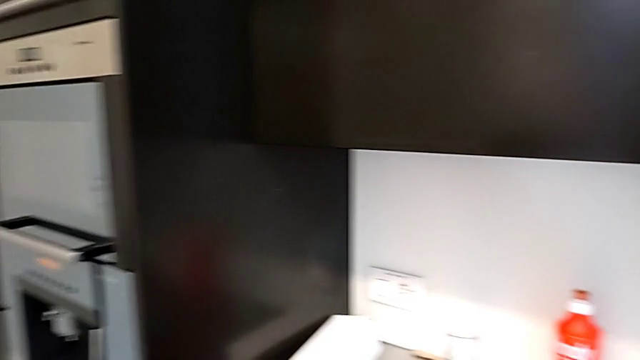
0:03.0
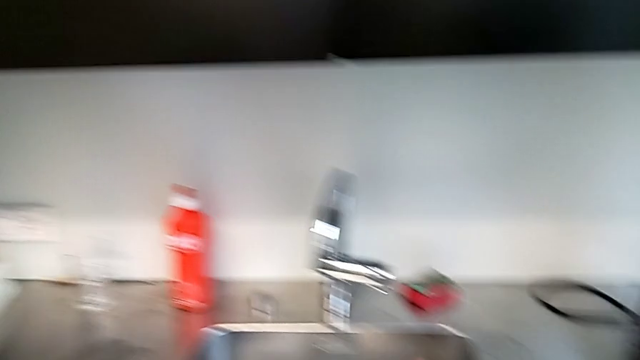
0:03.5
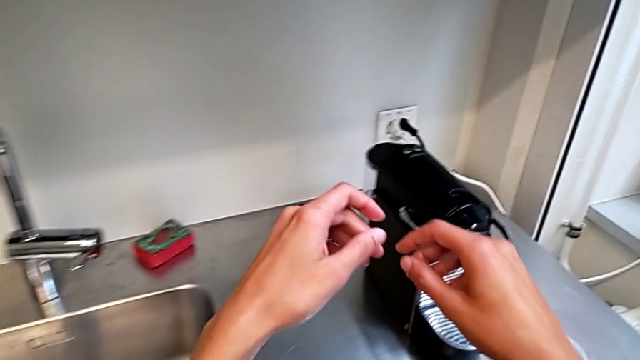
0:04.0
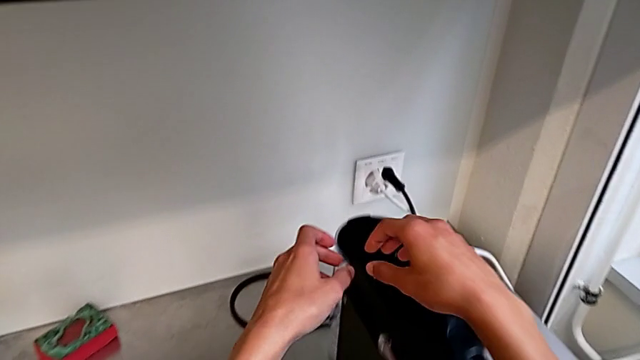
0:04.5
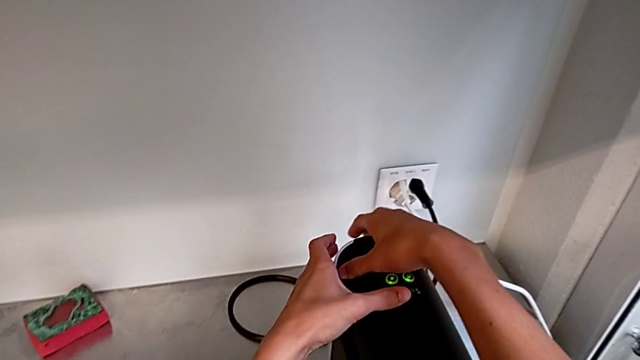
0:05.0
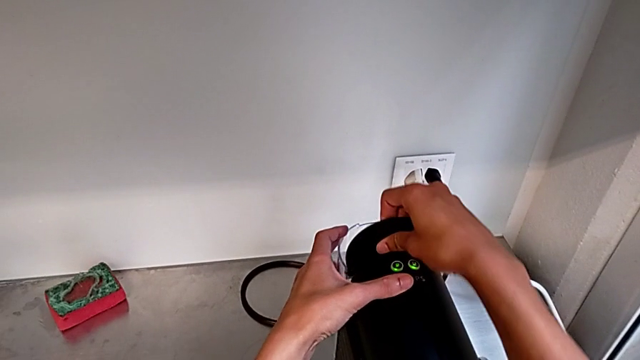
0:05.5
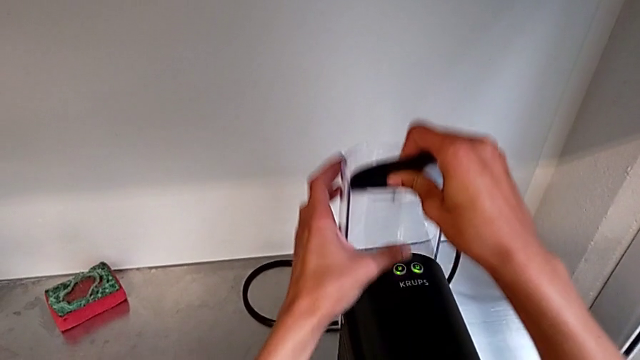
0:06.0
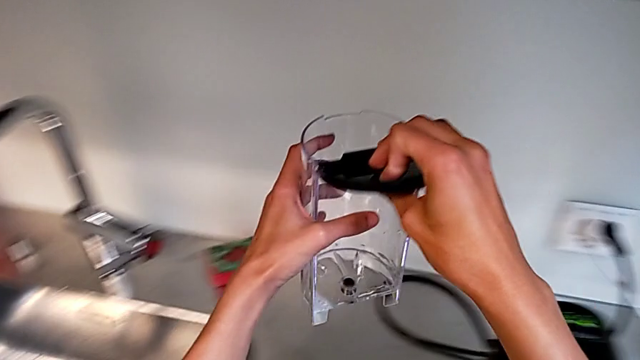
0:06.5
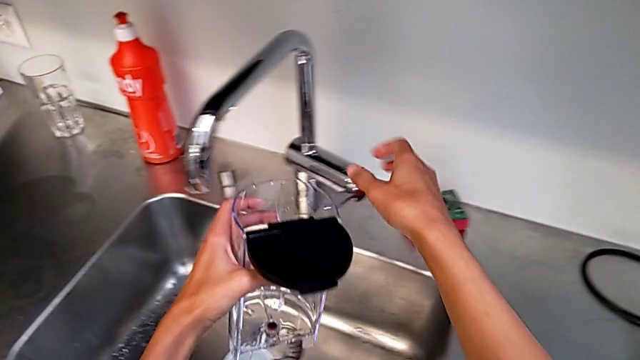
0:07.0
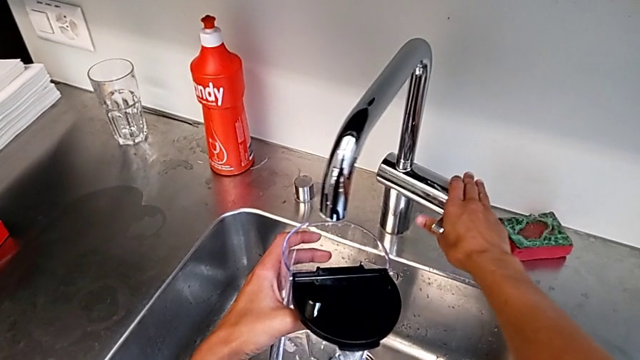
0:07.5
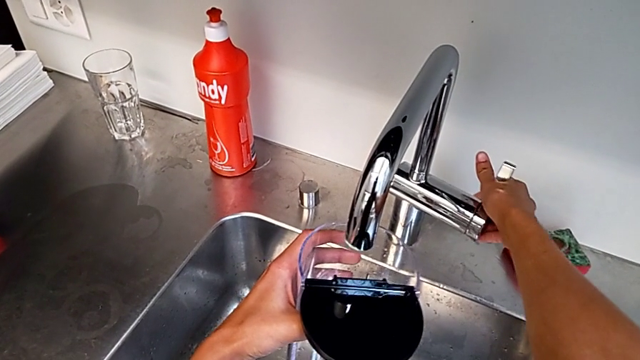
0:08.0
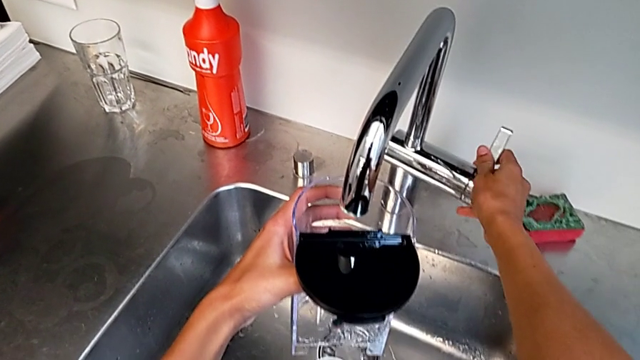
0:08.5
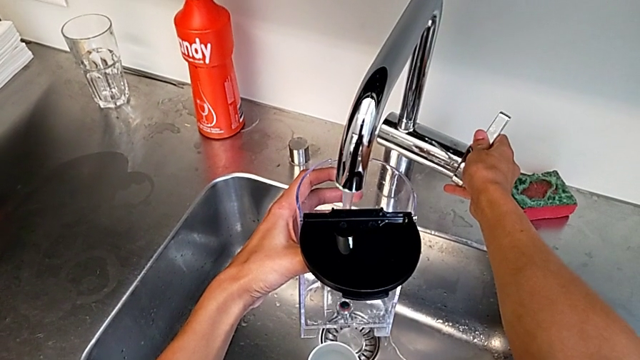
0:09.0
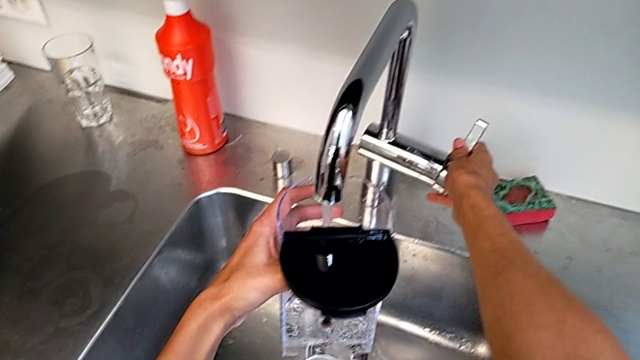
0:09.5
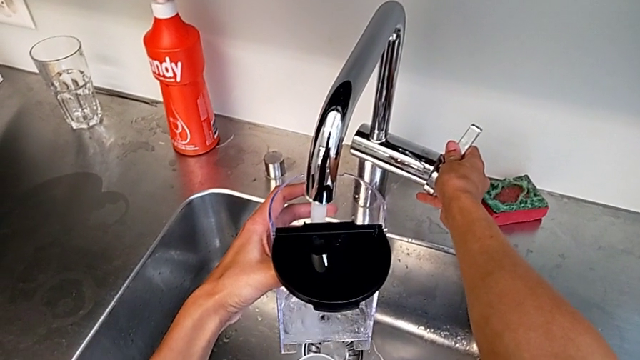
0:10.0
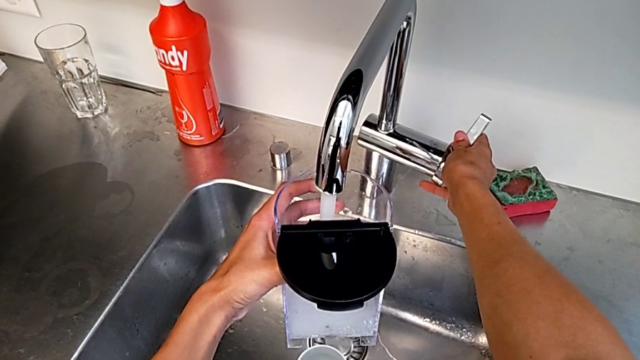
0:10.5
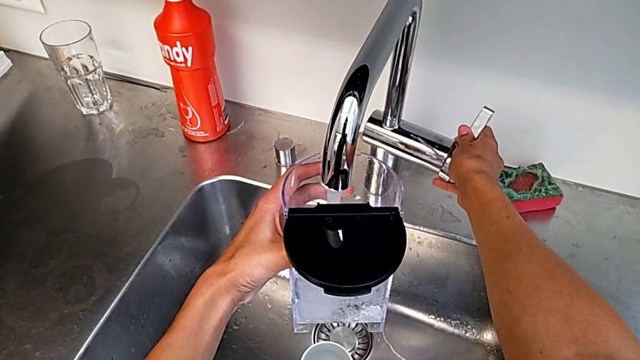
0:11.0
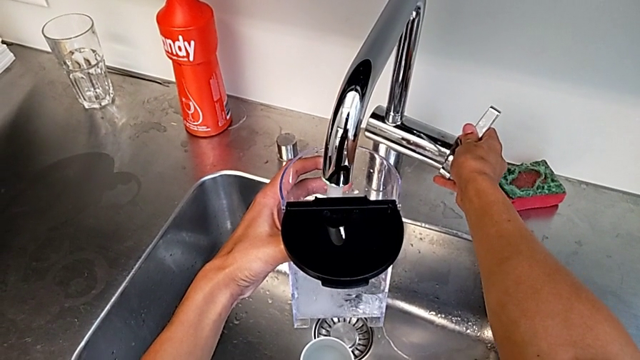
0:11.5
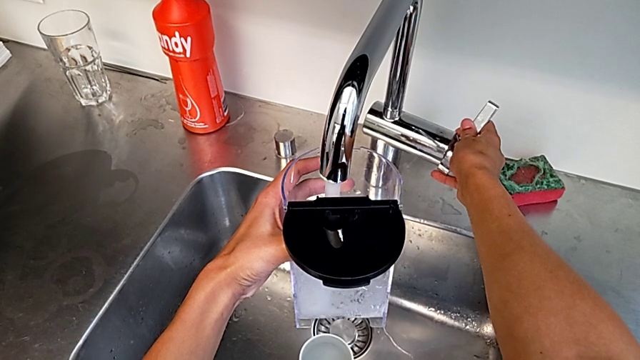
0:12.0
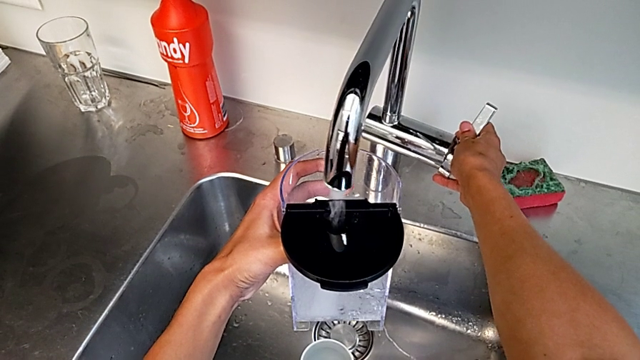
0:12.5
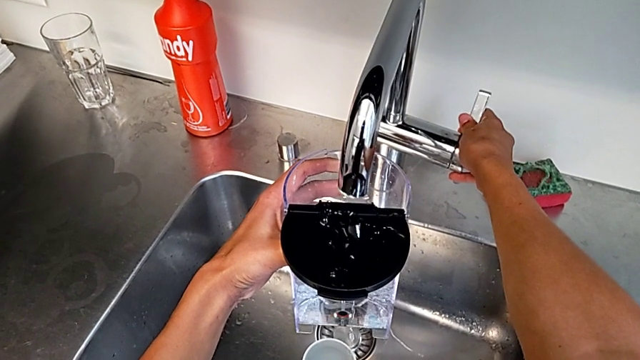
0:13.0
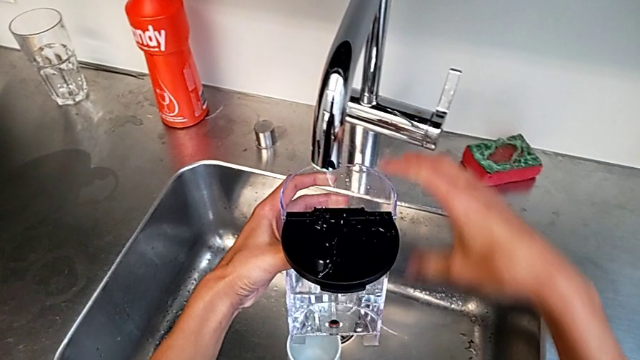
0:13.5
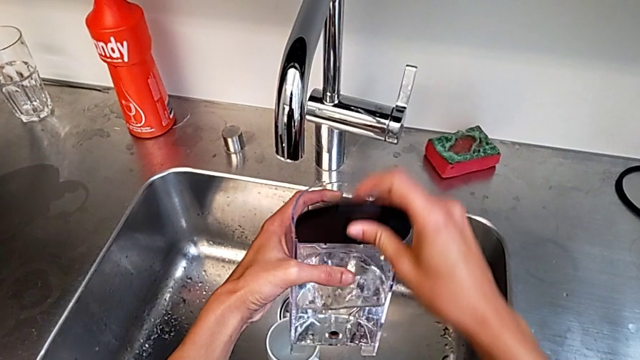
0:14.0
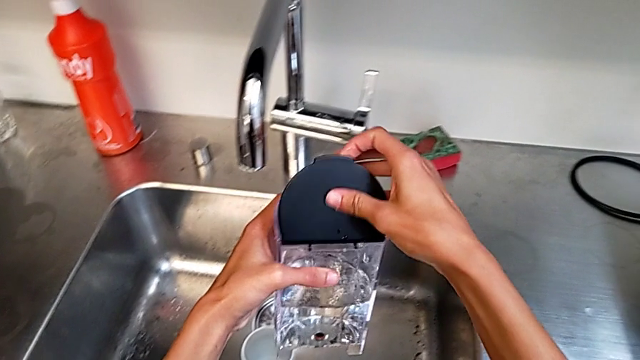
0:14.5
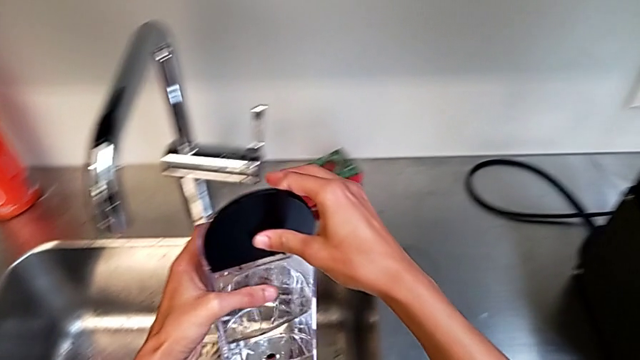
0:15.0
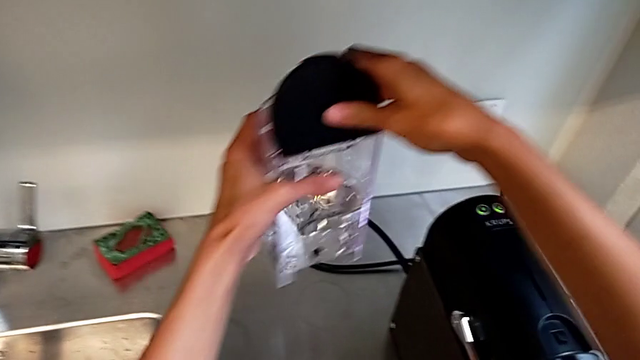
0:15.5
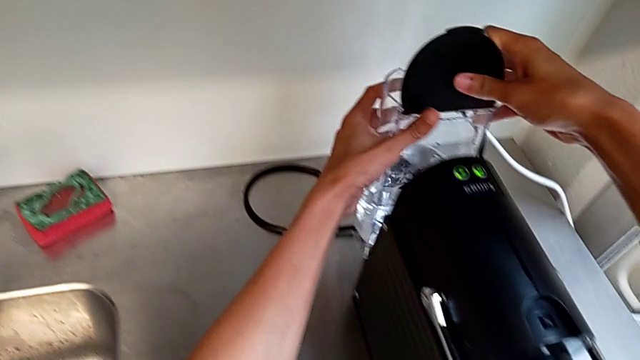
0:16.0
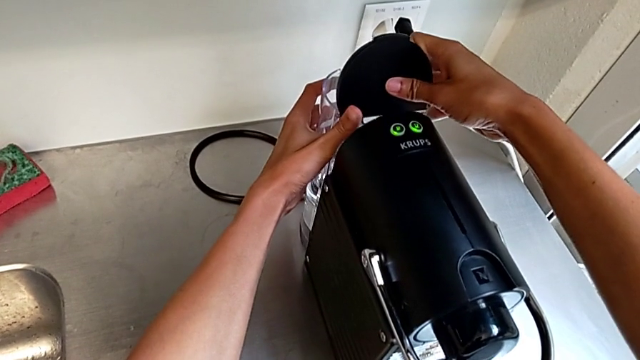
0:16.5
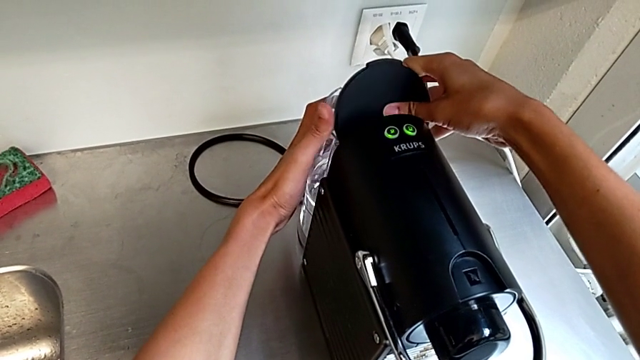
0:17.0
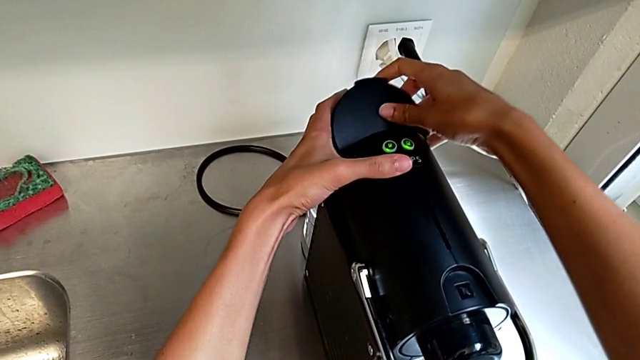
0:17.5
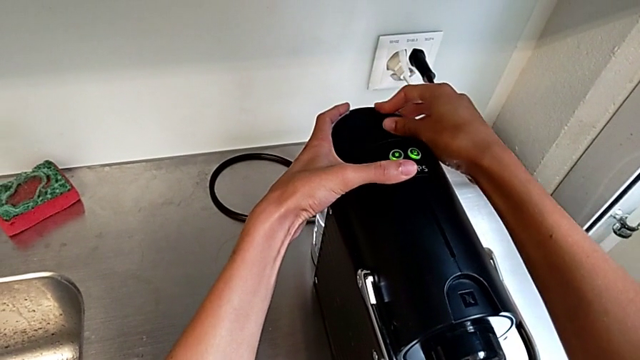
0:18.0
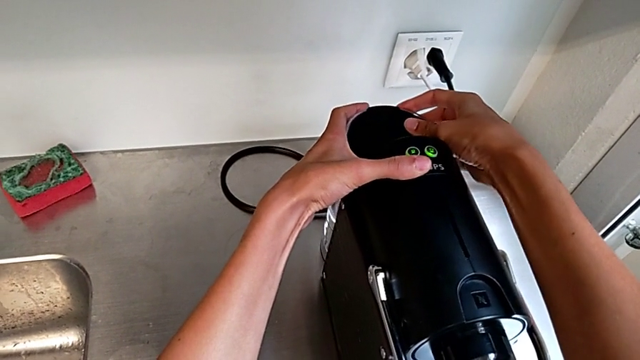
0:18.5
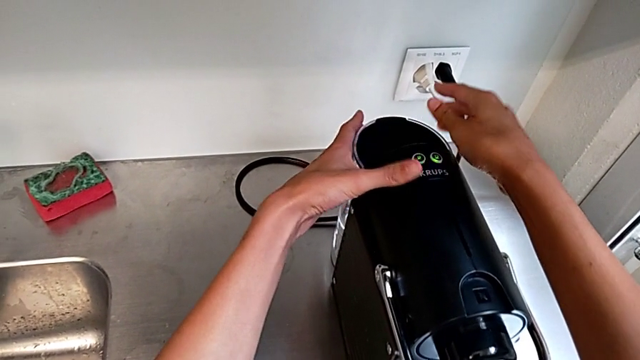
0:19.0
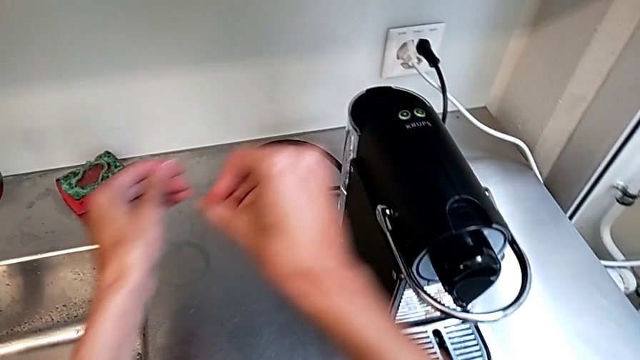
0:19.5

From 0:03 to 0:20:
The camera wearer adds water to the water container. They open the lid, open the faucet, close the faucet, slide the water container, insert it and close it.

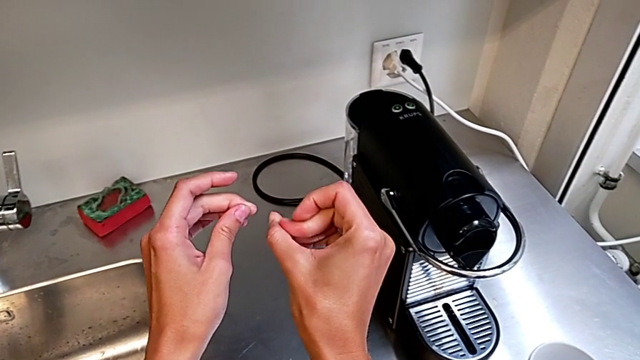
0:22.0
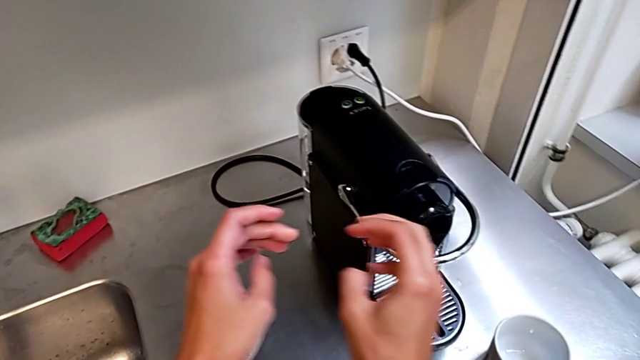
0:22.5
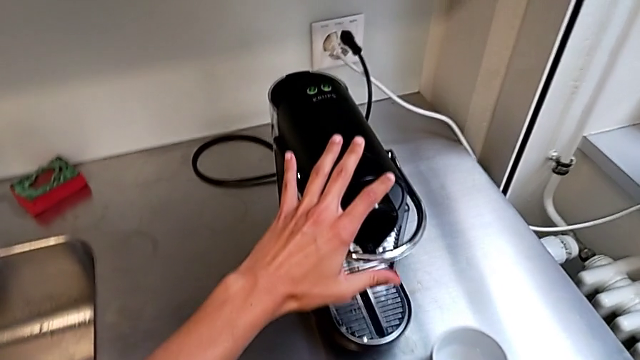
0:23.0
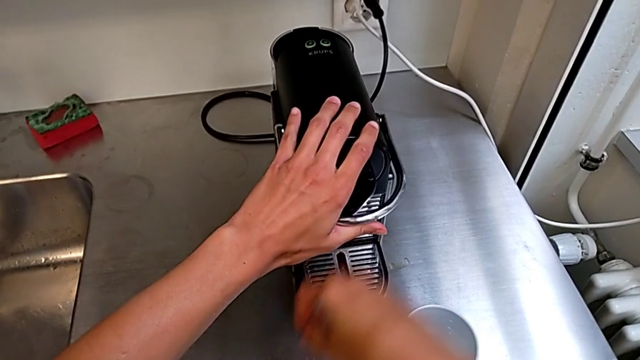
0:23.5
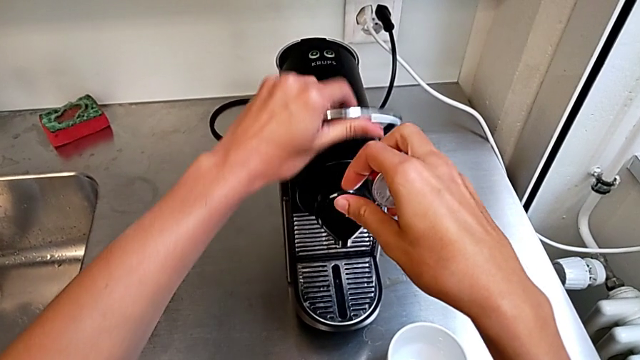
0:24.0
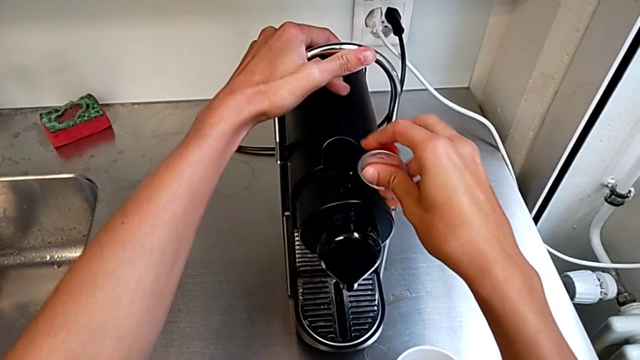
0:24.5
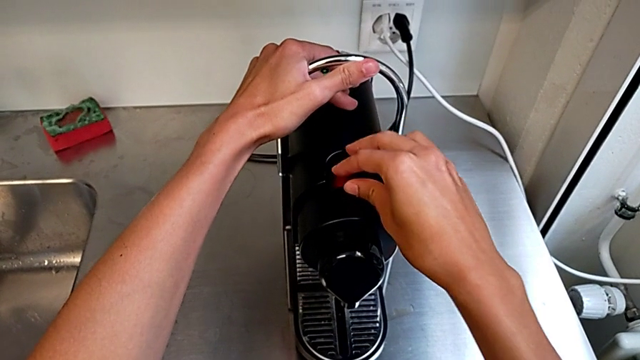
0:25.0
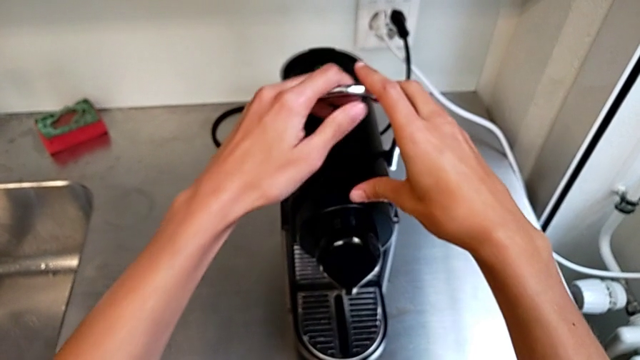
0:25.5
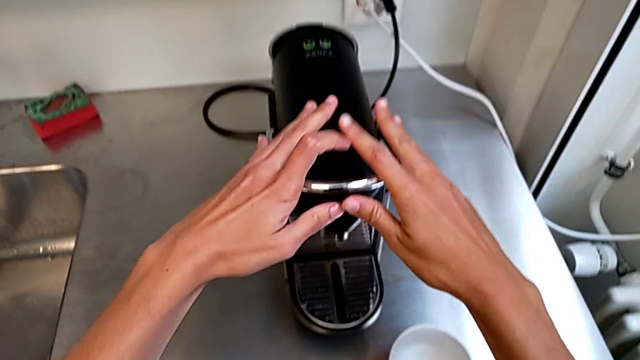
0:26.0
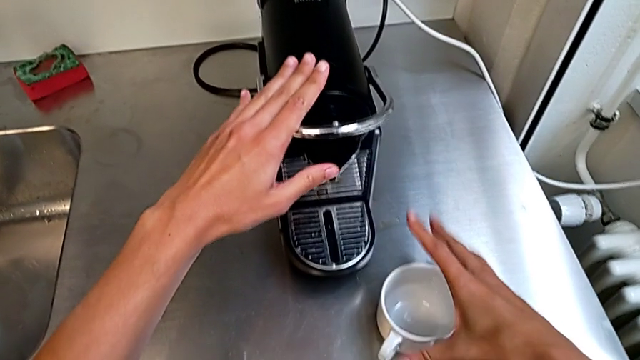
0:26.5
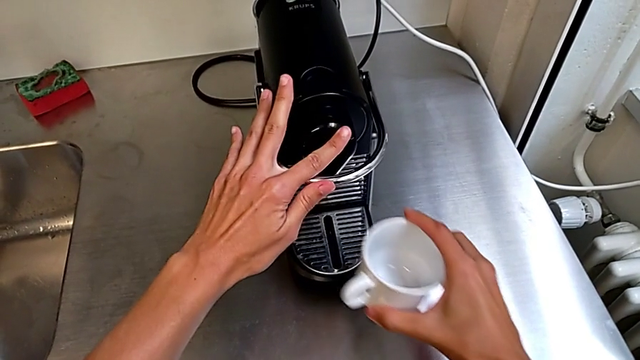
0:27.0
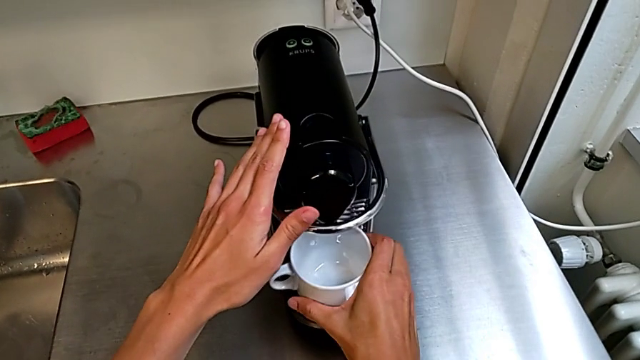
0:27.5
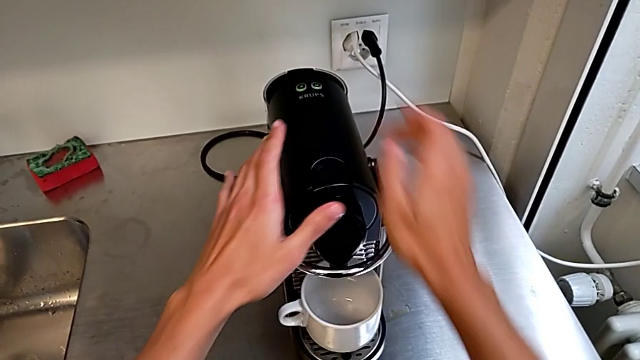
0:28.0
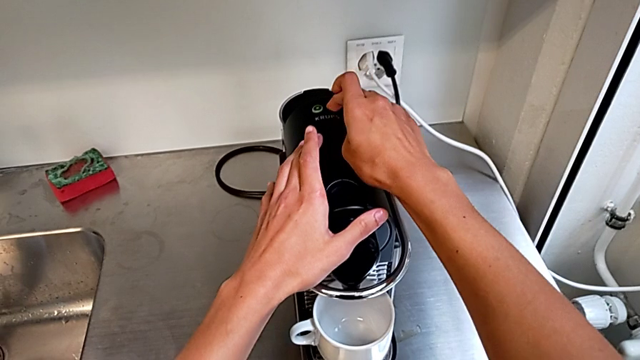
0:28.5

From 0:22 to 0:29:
The camera wearer is making a cup of coffee. They grab the coffee, lift it, lift the silver lever, load the coffee capsule, pull the silver lever twice, lift the cup and place it.
